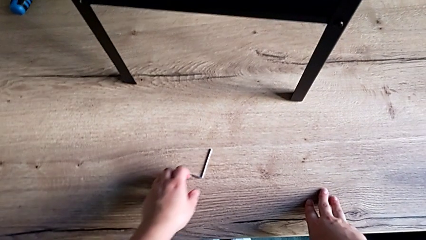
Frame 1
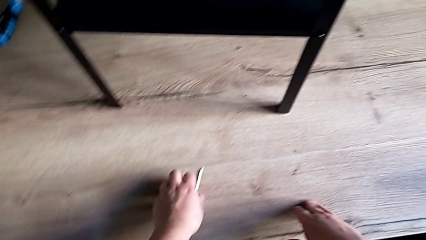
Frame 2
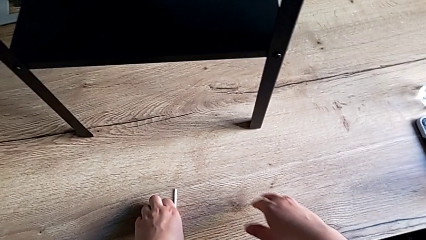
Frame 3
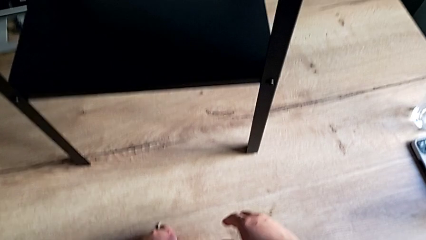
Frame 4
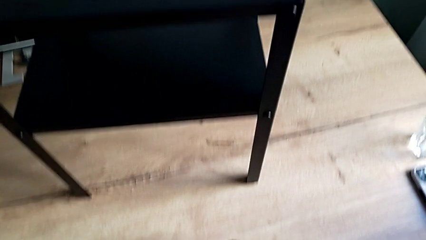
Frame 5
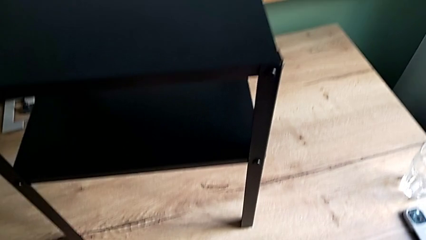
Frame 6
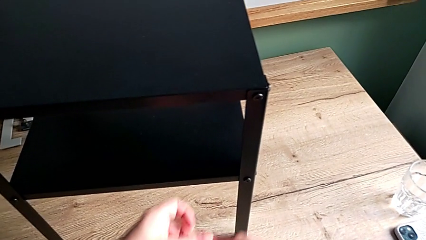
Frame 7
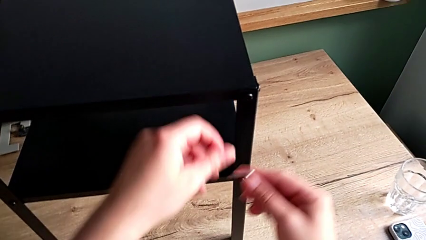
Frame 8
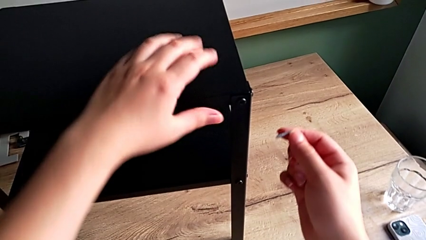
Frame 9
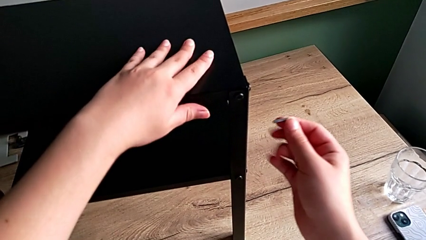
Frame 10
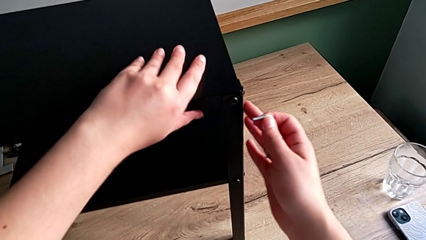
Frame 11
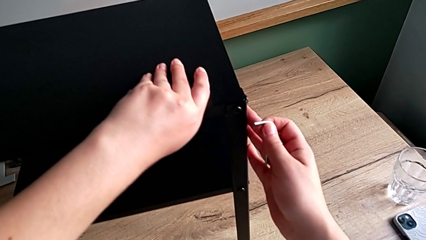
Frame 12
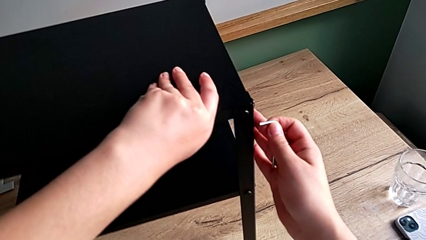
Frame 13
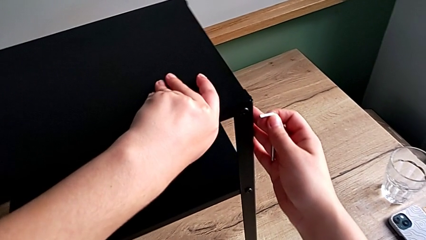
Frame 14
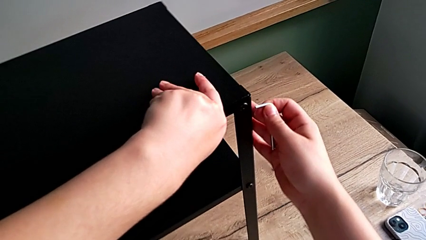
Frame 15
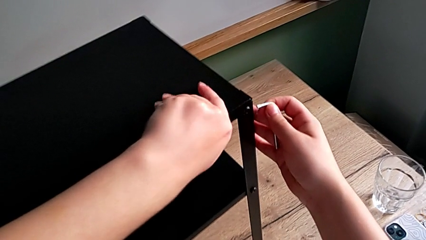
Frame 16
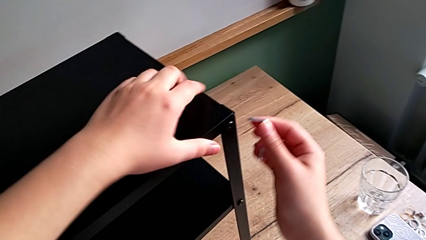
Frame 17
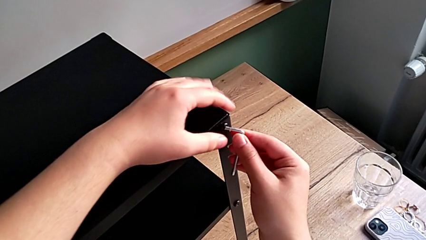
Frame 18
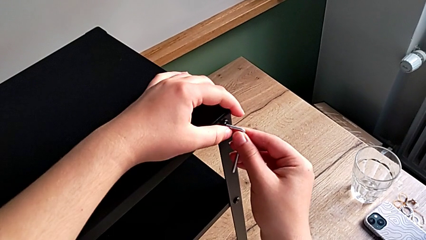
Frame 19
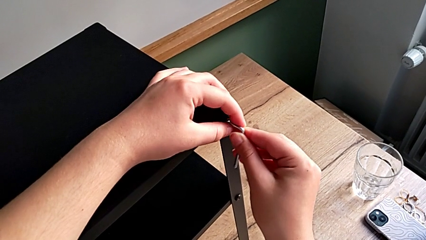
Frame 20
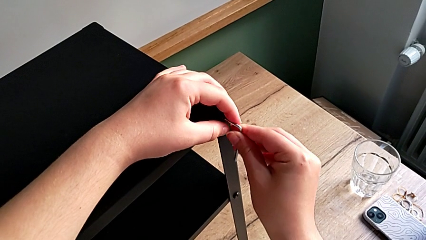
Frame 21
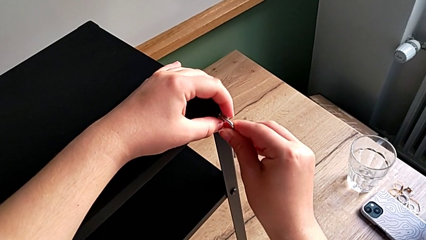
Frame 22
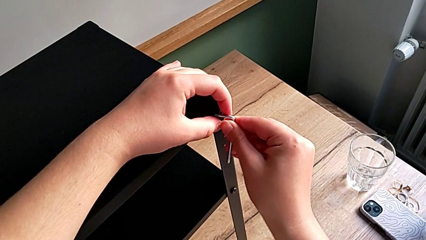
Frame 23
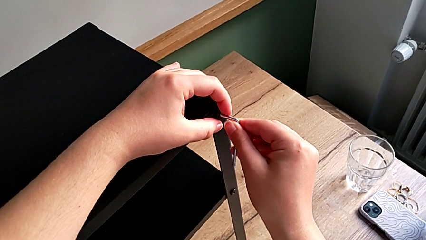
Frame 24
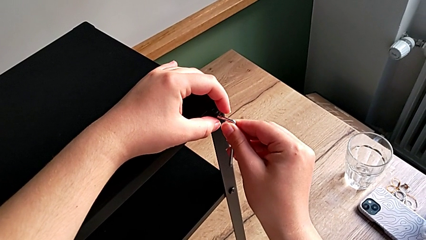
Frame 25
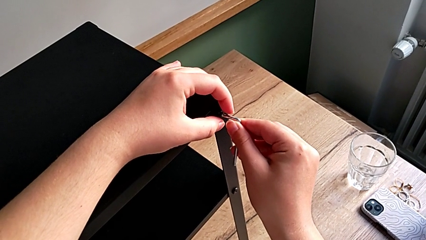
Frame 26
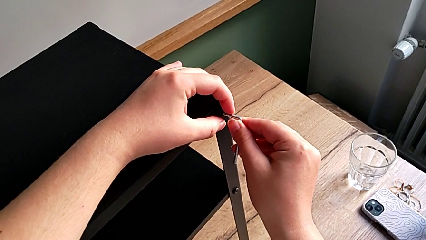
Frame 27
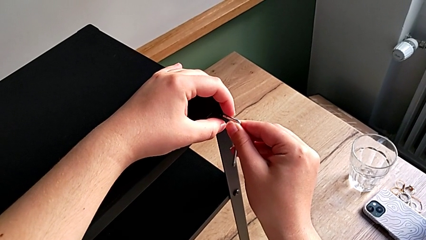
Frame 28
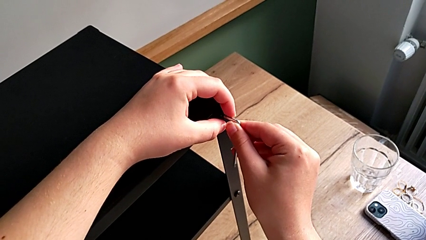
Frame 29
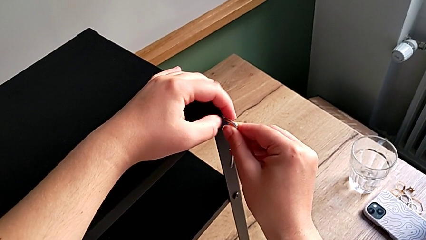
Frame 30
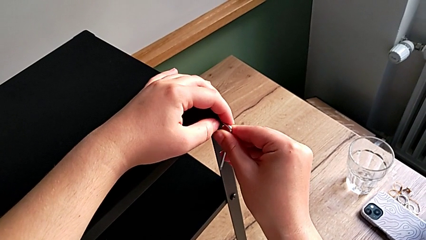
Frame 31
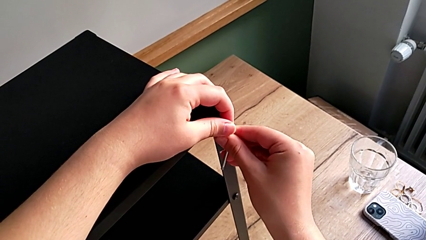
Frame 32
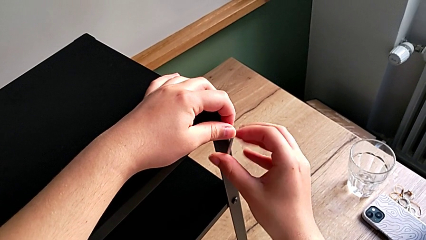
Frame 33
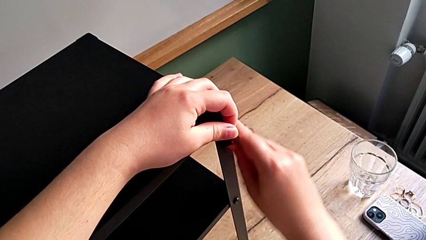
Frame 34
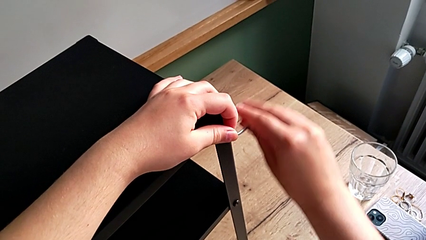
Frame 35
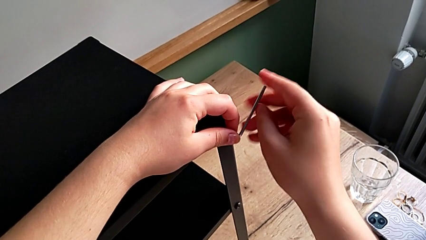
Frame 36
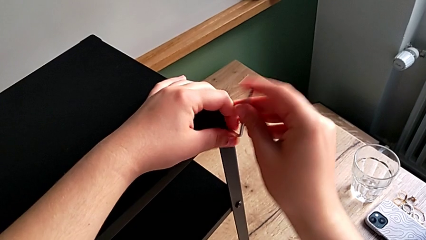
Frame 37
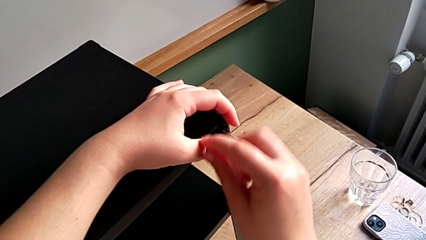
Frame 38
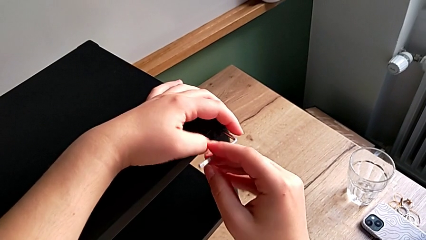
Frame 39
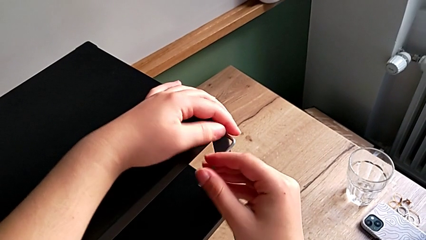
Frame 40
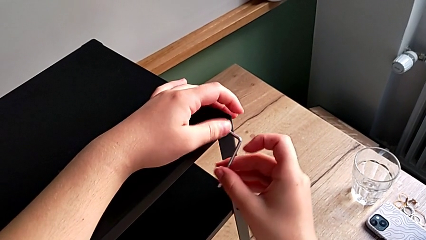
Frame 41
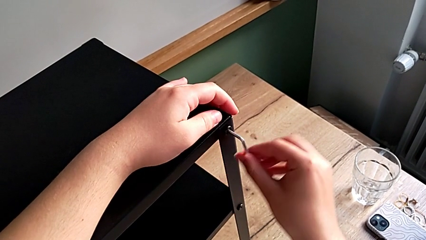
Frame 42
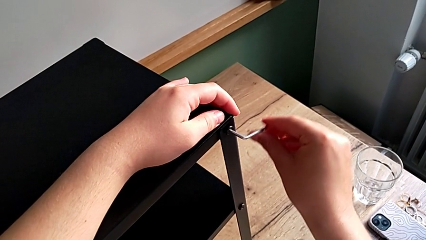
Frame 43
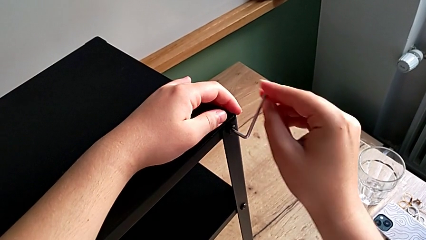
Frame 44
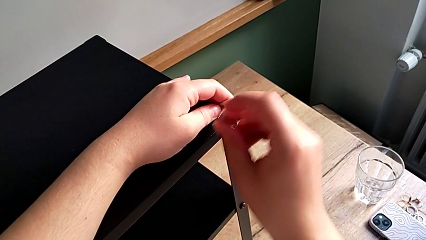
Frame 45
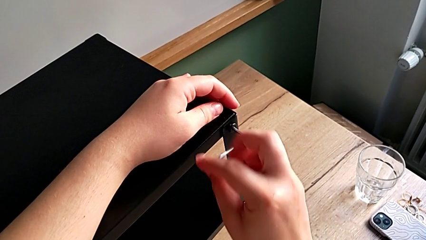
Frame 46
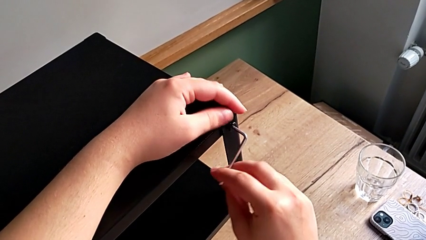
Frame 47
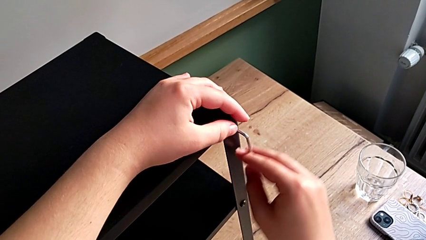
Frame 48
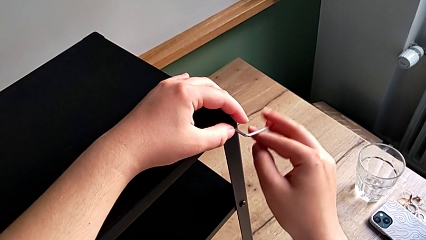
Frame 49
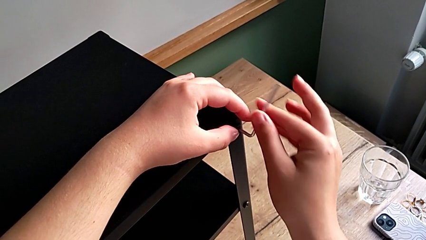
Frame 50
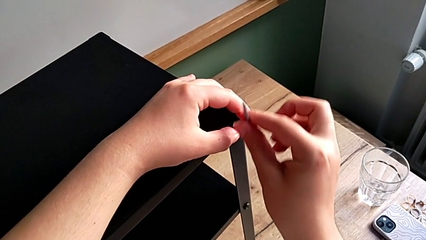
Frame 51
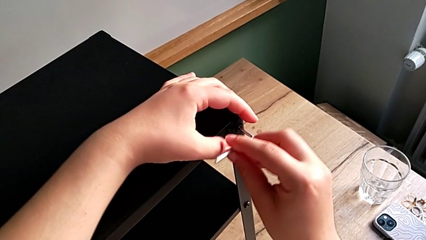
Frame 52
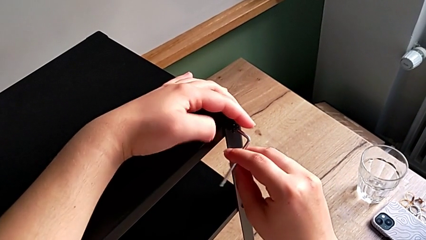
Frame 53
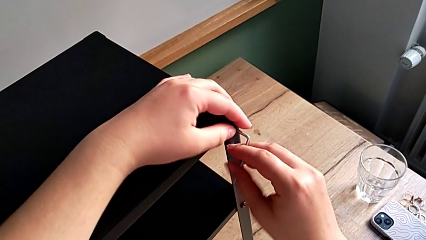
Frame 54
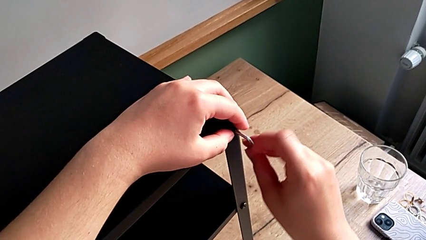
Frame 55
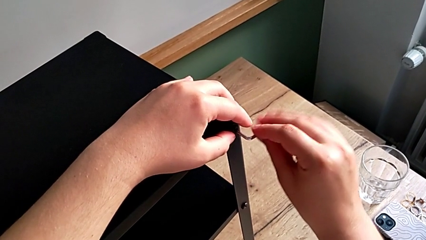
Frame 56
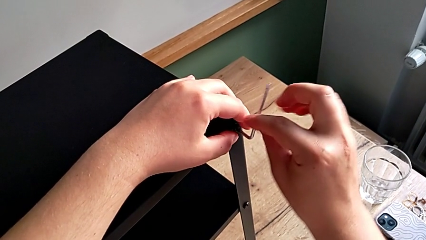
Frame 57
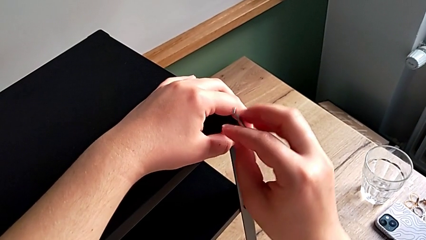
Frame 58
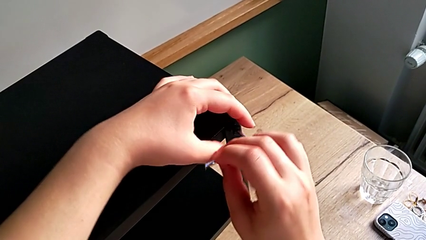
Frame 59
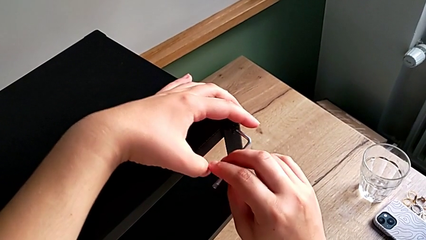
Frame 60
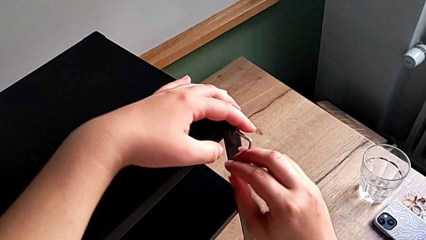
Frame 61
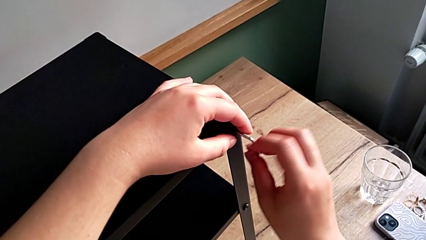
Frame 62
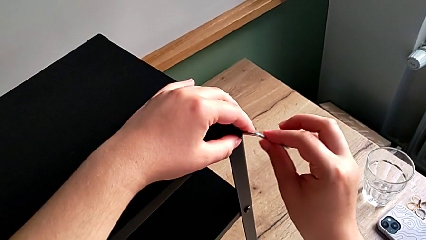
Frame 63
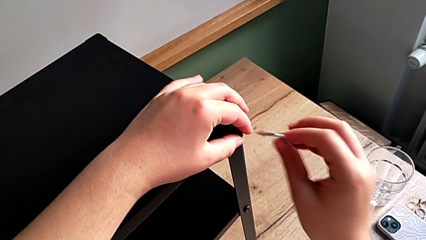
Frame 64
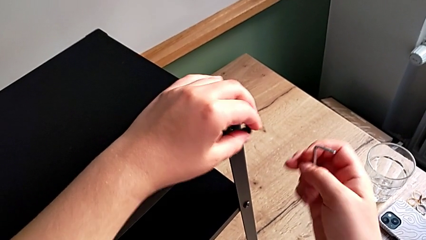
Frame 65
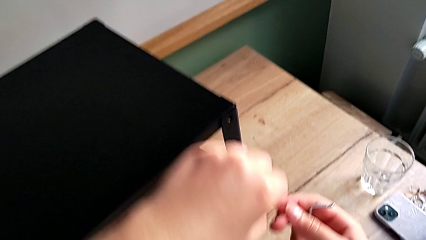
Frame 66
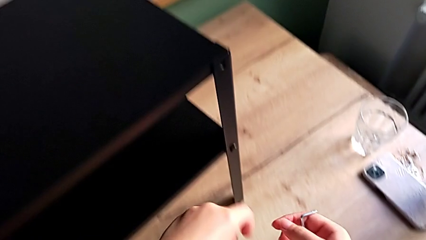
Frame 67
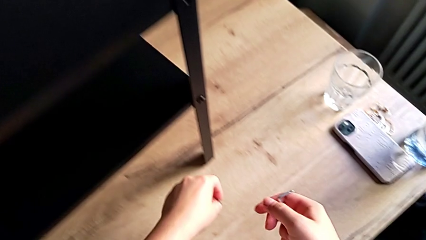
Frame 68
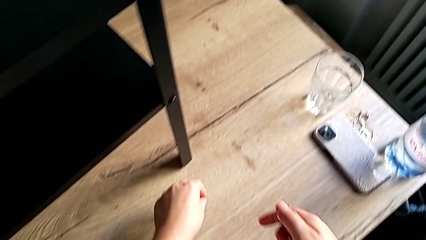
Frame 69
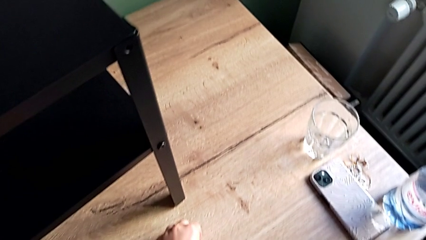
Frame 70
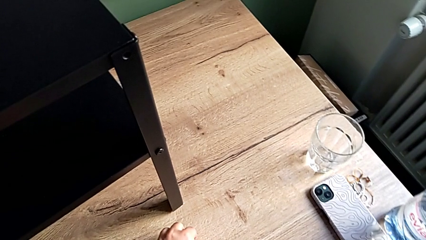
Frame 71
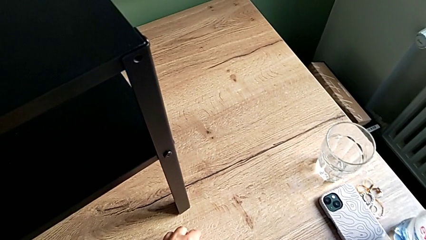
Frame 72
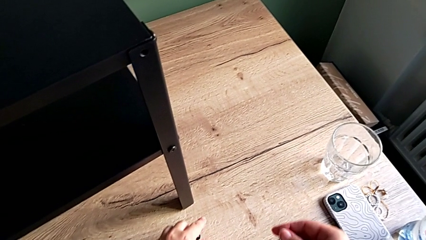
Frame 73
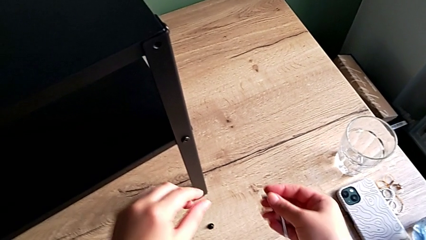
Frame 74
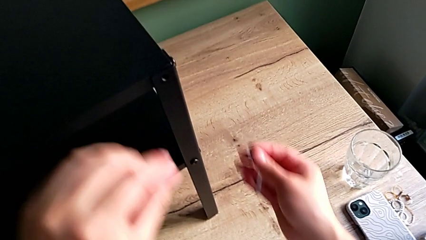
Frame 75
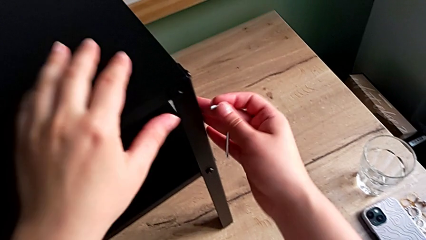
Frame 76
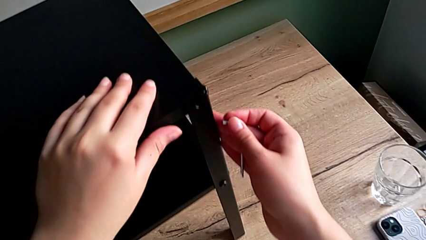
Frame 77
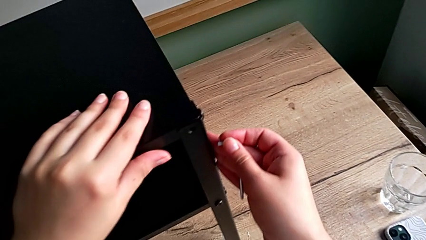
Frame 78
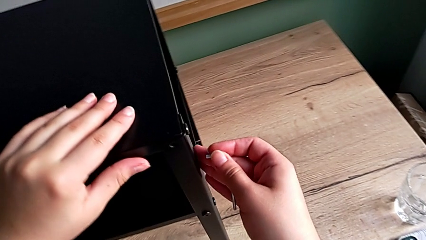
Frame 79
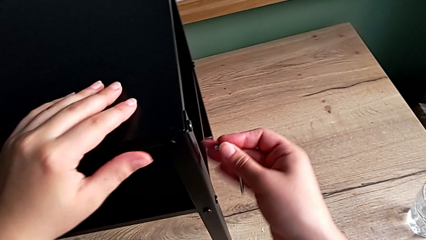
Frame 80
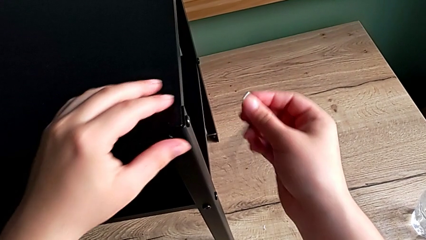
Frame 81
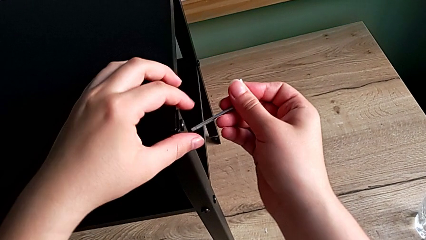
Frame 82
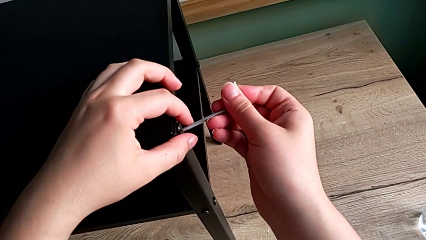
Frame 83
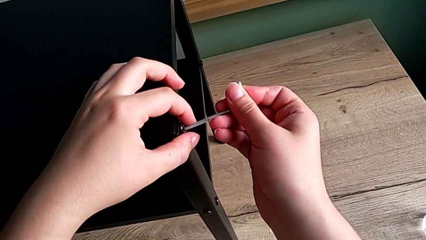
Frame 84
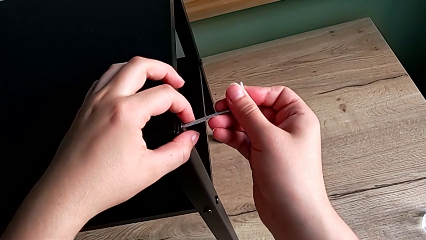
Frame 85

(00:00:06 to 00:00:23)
The camera wearer is disassembling the first leg. They grab the Allen wrench, approach the nightstand, rotate the nightstand, insert the Allen wrench, unscrew the hex socket head, withdraw the Allen wrench, disassemble the hex socket head, place it, align the nightstand and insert the Allen wrench.
